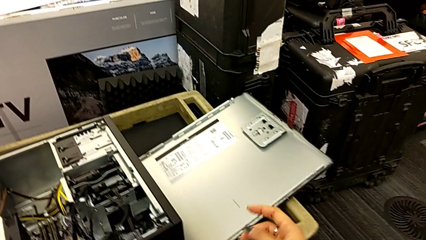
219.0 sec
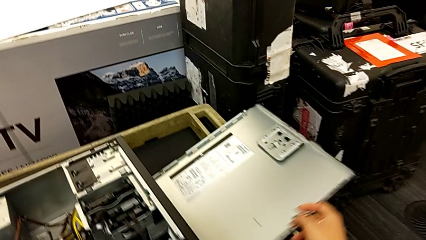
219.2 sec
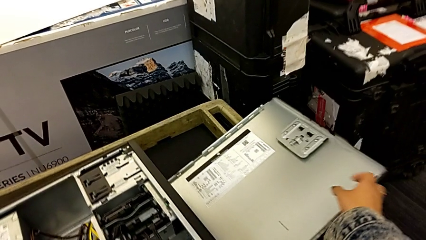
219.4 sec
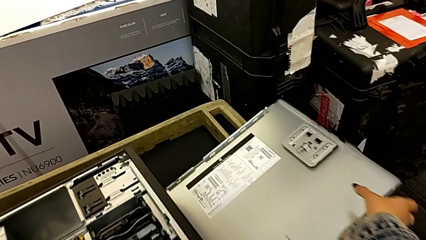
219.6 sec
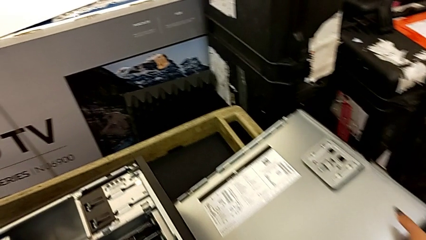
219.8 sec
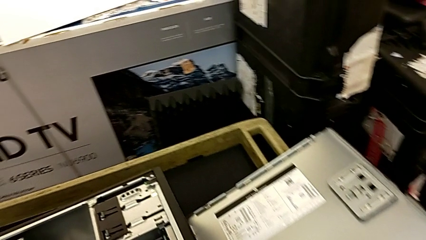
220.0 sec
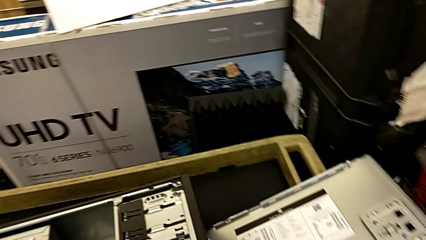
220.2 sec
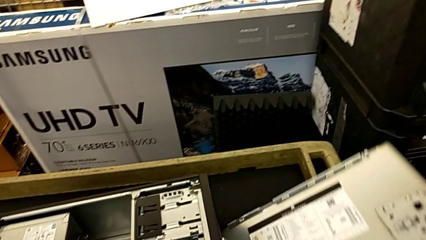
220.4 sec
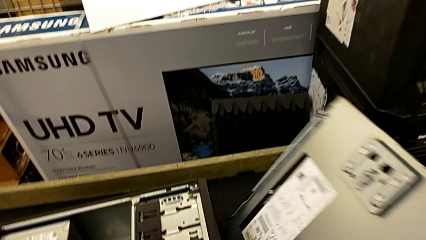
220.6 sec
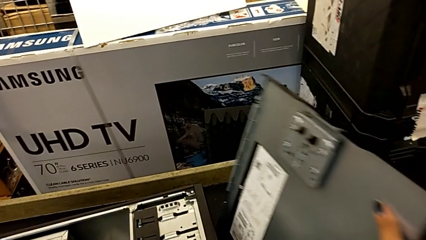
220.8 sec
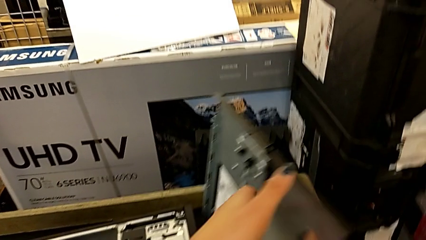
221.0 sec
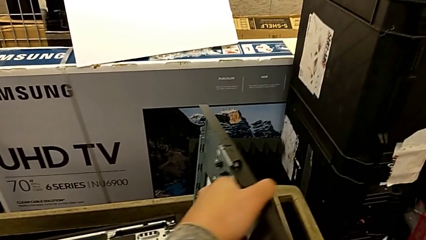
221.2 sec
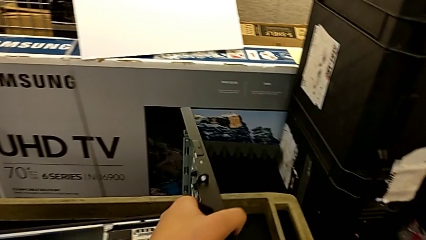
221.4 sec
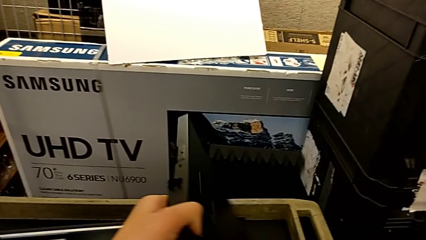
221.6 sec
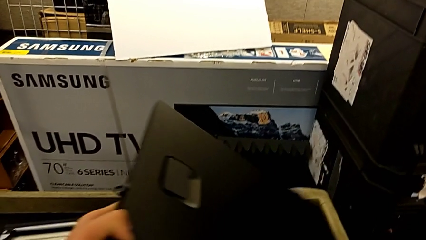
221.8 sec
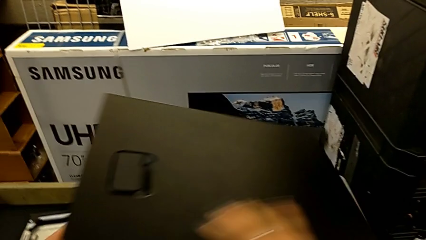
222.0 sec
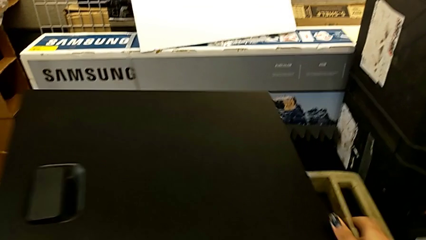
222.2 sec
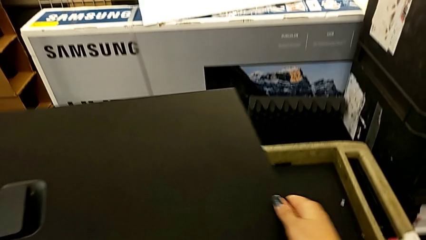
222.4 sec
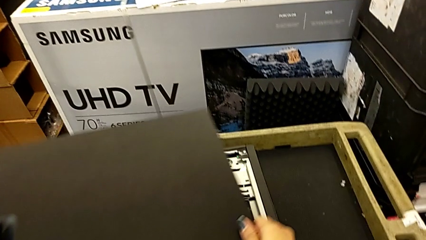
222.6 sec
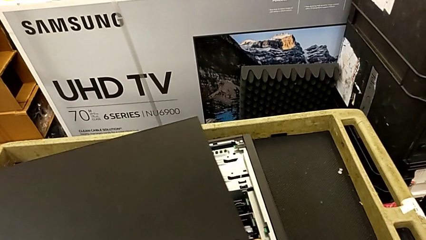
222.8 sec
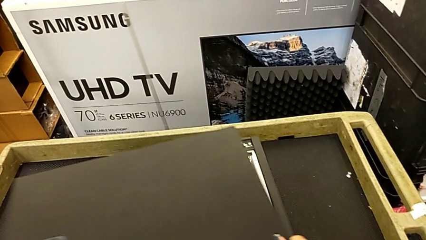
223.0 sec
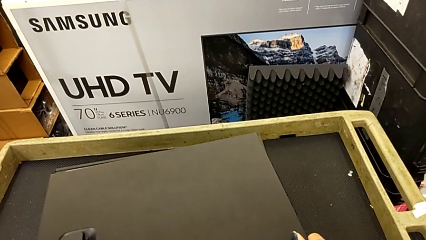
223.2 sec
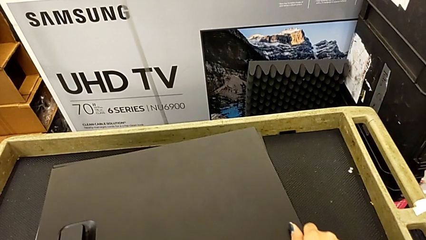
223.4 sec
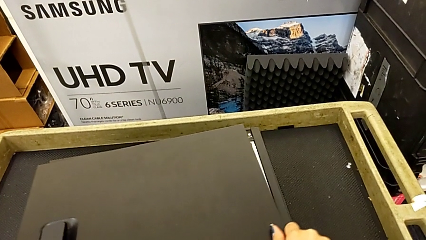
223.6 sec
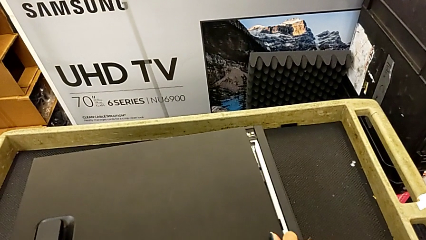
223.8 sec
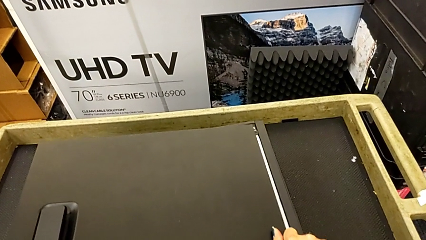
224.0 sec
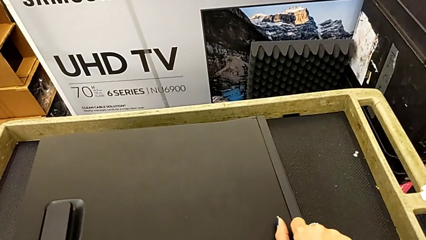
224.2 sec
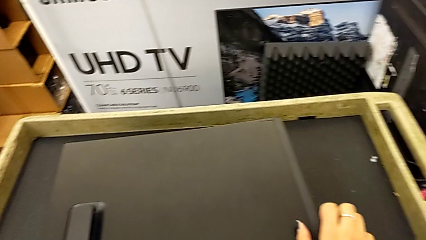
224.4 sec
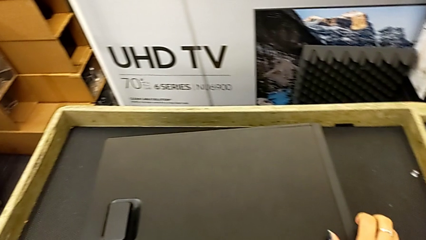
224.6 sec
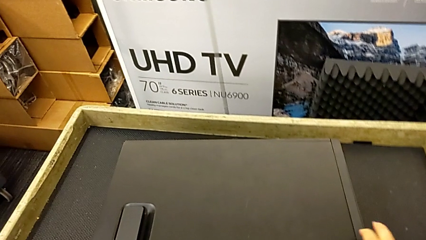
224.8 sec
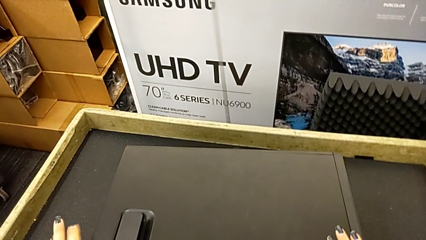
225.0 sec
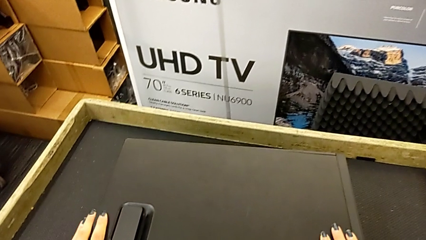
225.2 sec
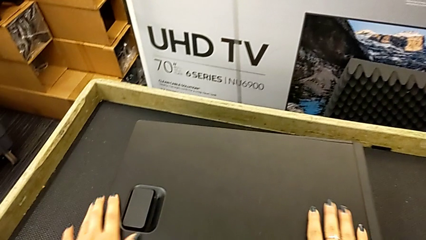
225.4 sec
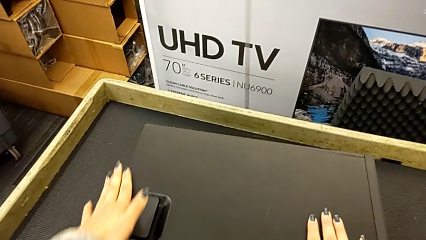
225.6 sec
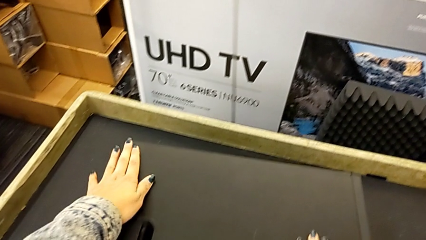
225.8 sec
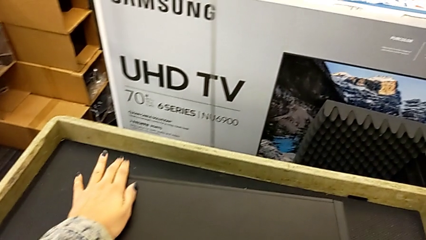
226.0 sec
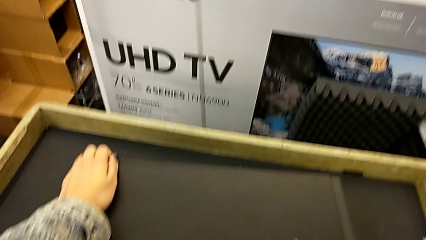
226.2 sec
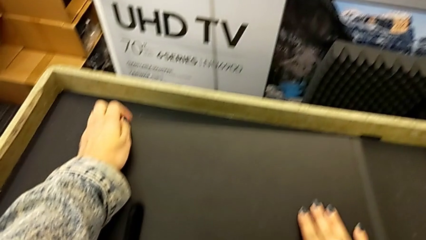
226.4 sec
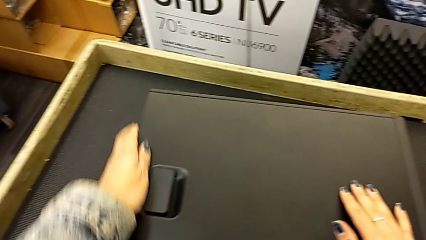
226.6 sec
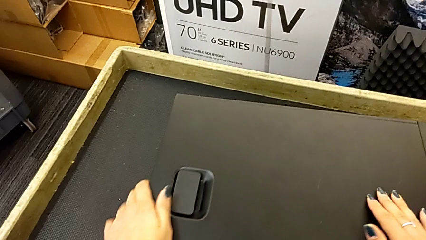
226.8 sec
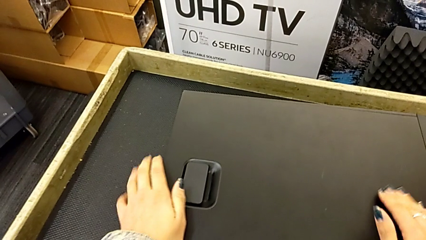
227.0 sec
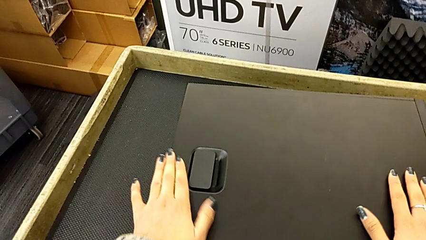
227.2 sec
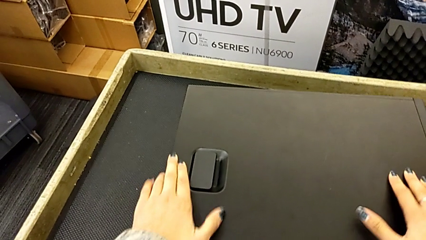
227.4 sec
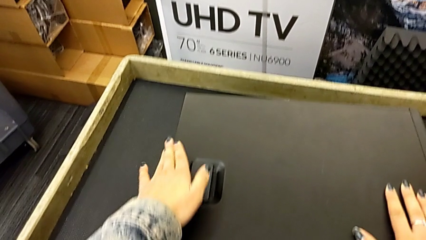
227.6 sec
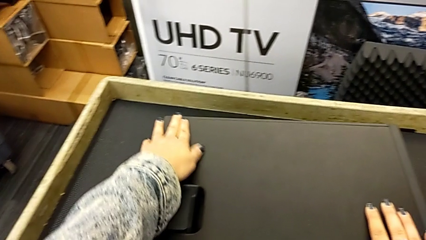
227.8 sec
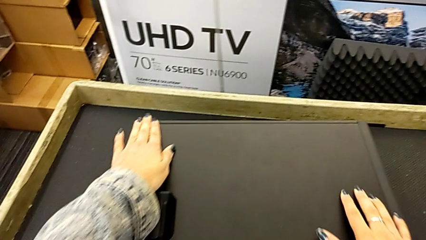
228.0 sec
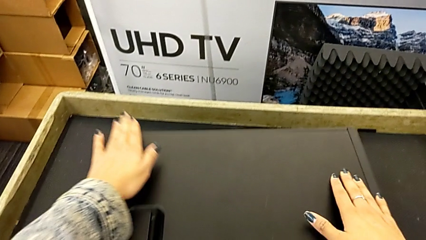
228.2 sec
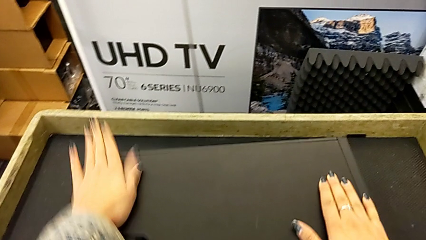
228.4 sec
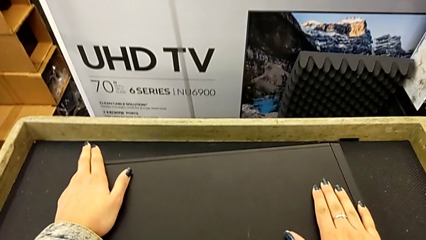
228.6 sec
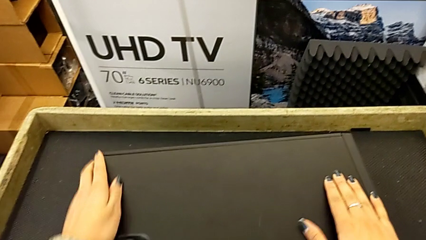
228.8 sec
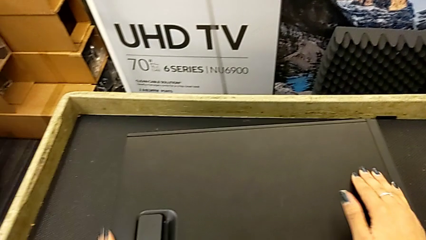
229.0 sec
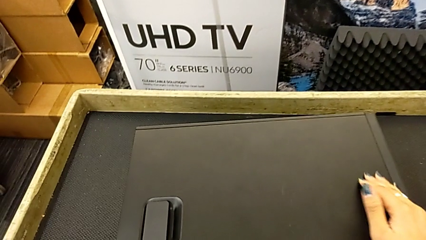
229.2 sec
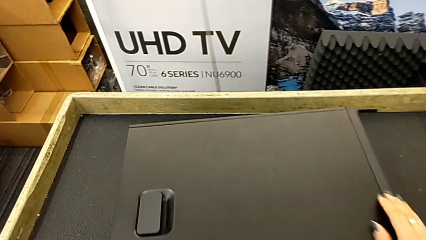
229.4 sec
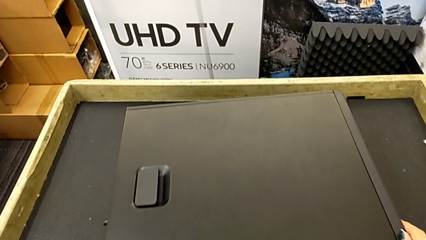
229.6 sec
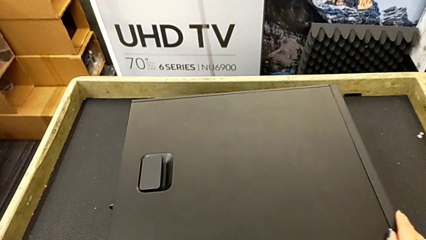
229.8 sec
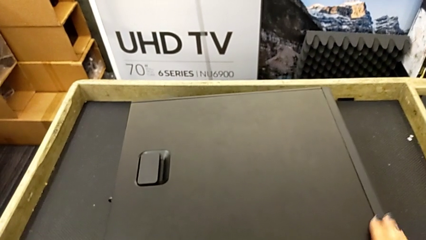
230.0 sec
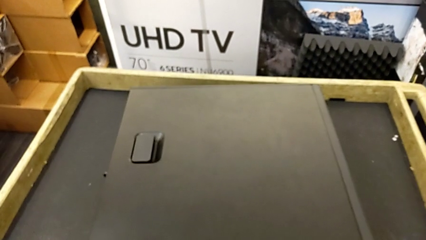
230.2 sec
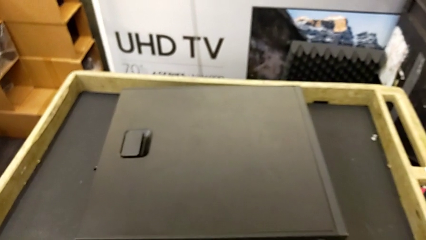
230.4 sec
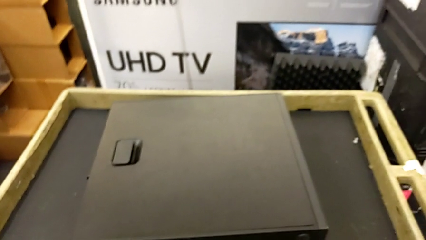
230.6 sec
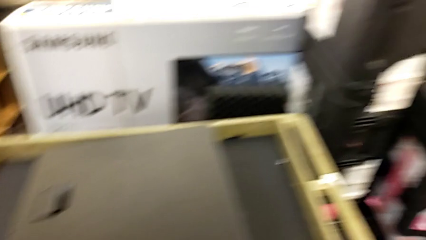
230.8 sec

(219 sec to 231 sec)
The camera wearer assembles the cover. They lift the cover, place it and close it.

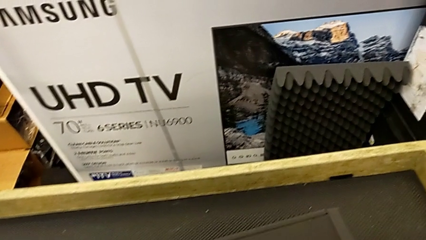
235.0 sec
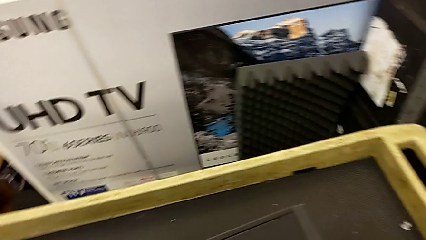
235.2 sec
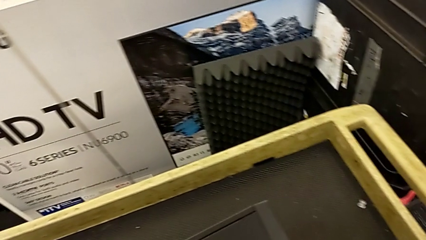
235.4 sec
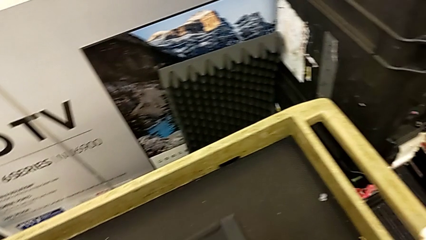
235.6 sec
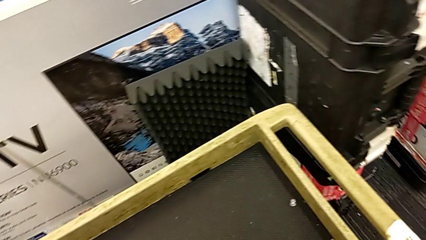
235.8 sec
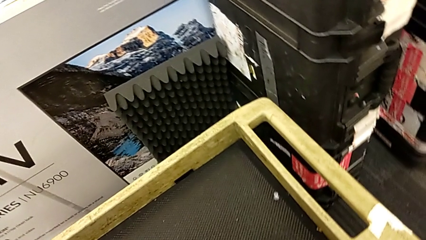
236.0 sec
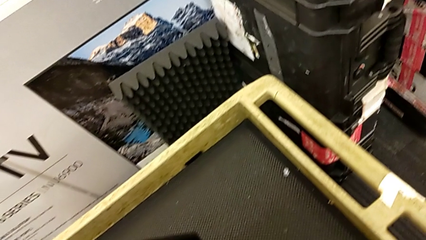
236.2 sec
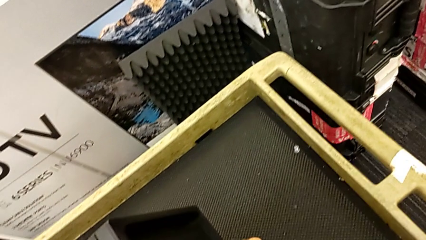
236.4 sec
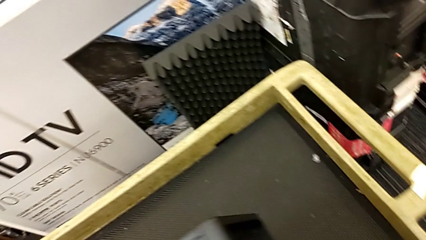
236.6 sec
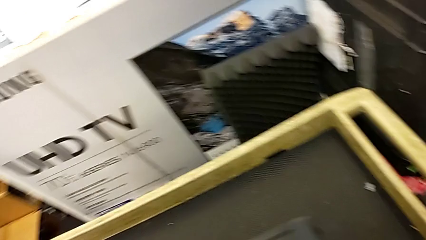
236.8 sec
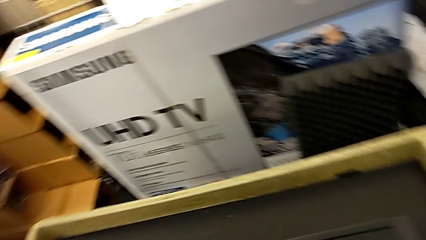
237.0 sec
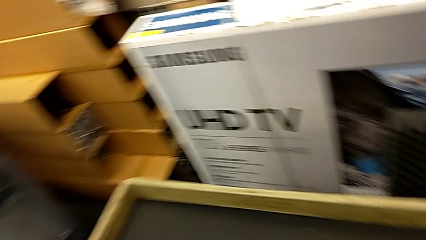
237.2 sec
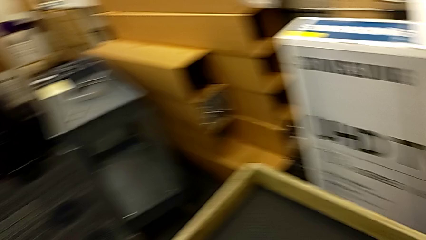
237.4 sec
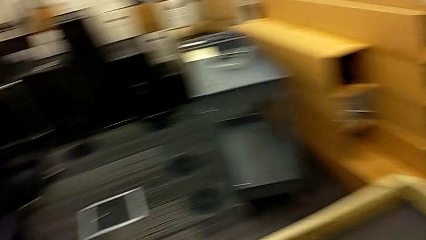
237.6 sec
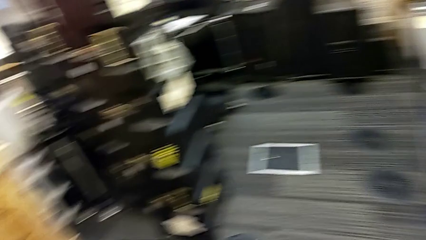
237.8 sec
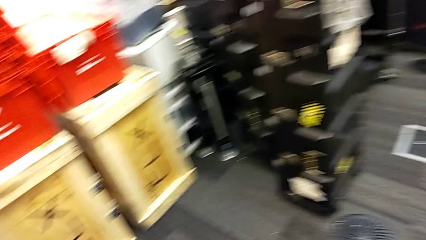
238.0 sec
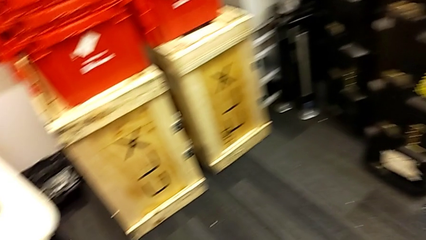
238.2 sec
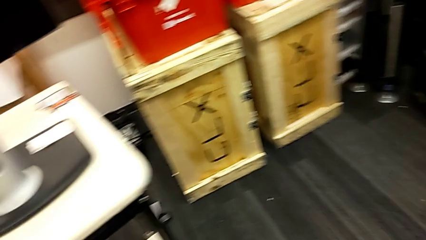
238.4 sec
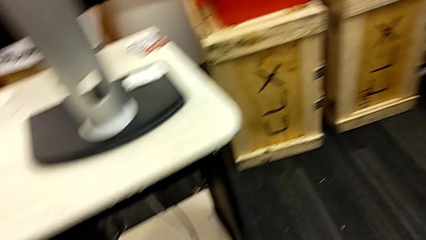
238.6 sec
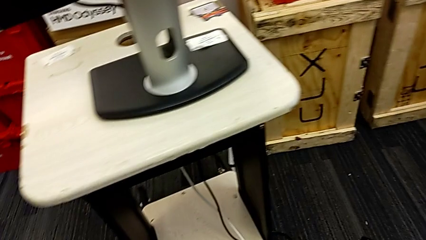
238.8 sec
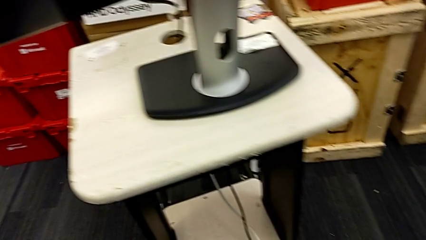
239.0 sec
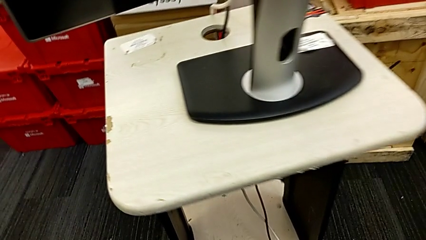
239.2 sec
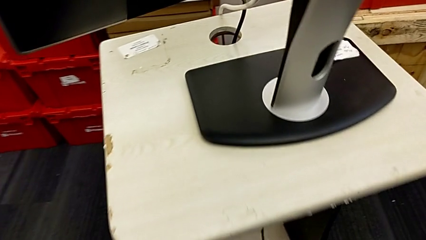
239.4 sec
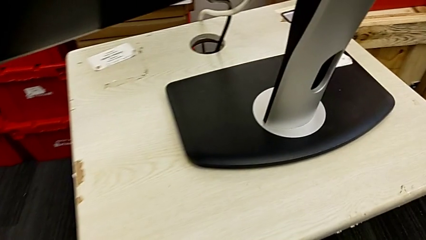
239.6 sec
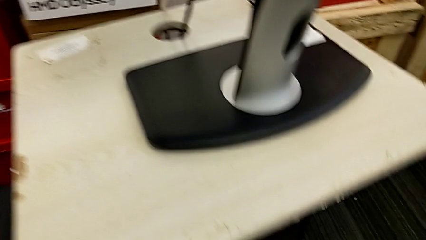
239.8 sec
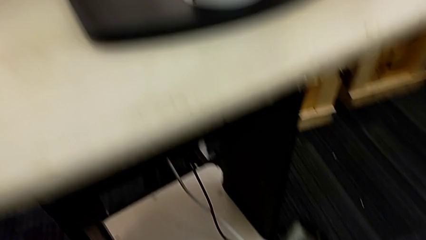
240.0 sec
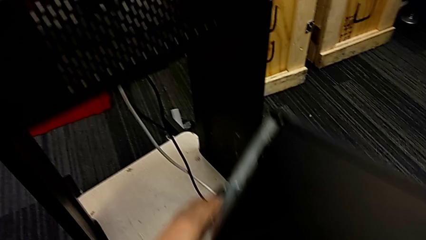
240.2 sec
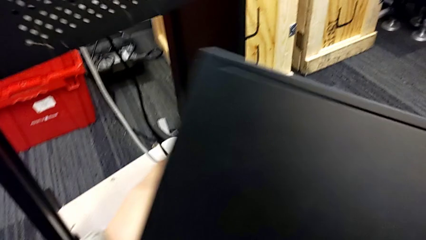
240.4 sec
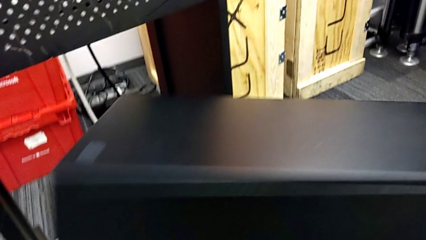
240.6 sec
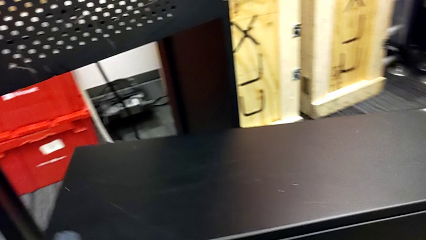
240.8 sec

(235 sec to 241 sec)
The camera wearer is plugging in the computer tower.
